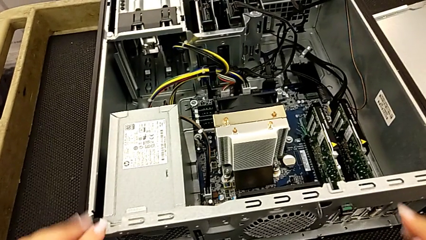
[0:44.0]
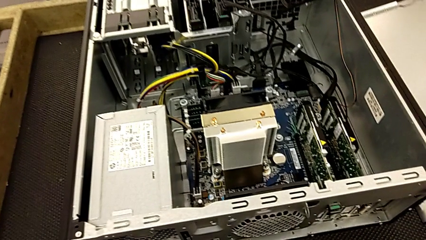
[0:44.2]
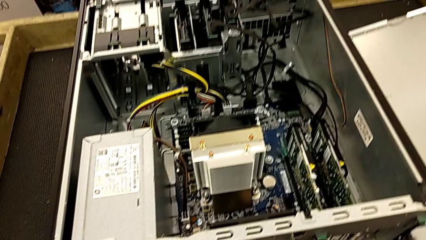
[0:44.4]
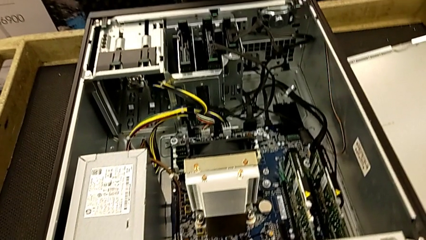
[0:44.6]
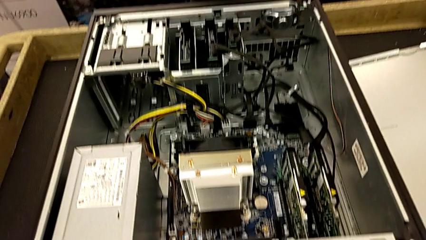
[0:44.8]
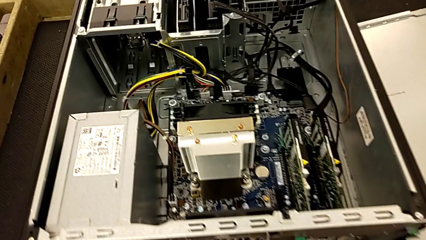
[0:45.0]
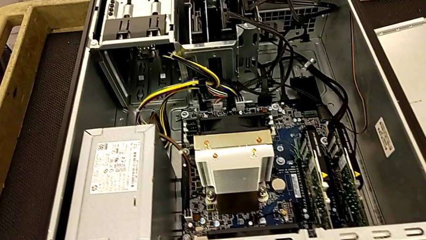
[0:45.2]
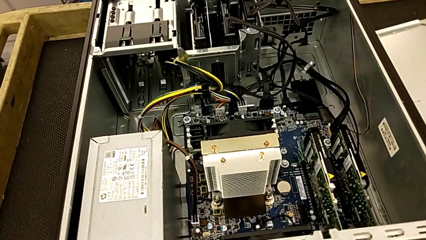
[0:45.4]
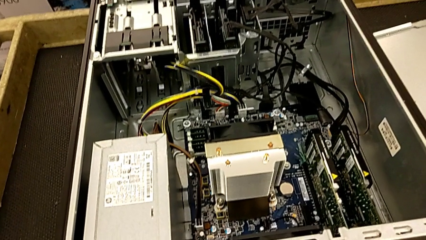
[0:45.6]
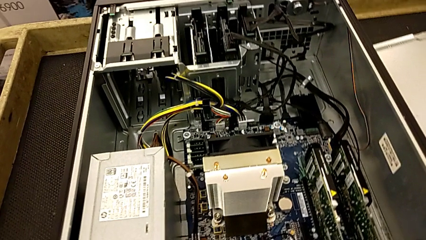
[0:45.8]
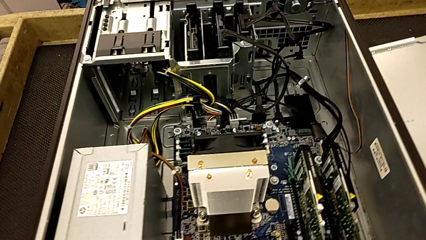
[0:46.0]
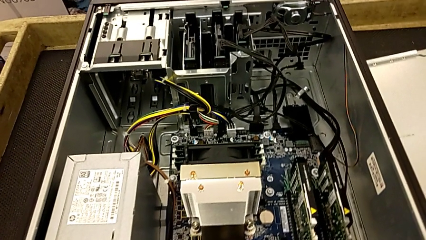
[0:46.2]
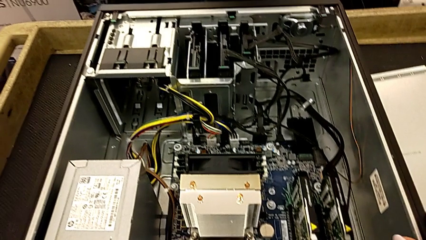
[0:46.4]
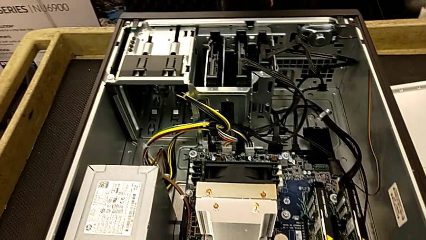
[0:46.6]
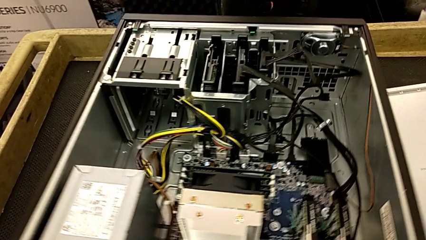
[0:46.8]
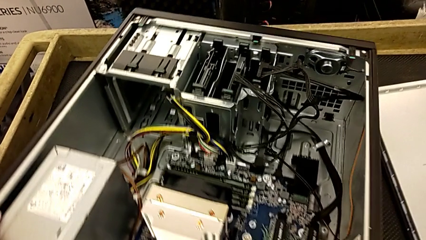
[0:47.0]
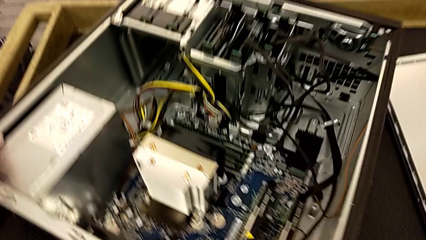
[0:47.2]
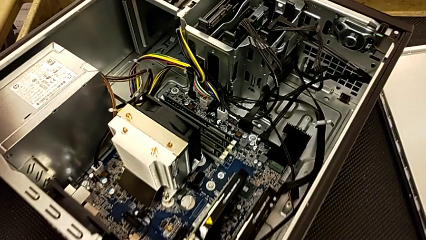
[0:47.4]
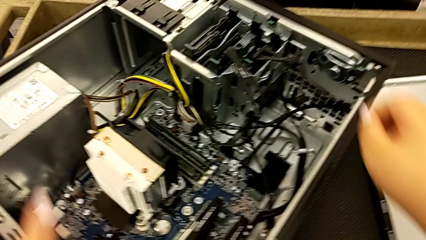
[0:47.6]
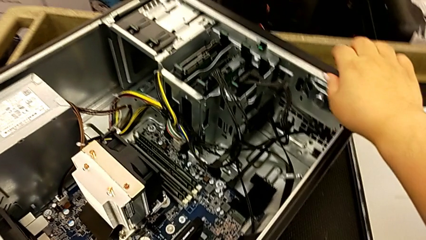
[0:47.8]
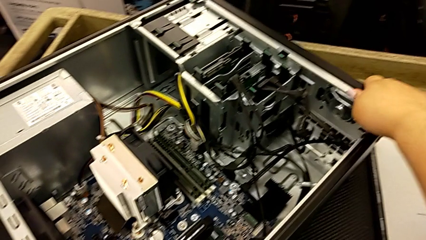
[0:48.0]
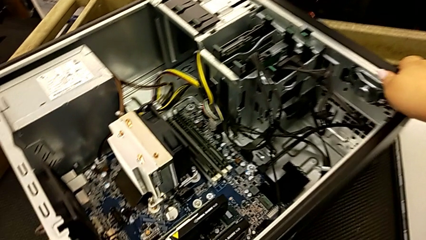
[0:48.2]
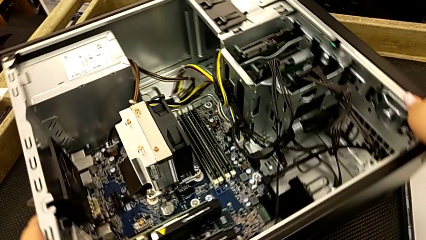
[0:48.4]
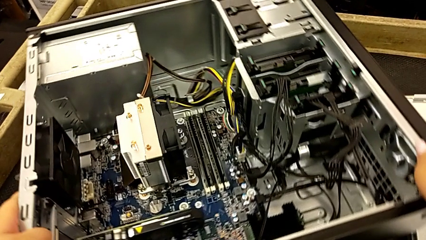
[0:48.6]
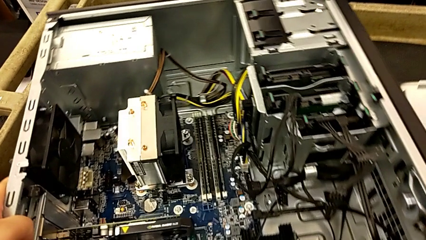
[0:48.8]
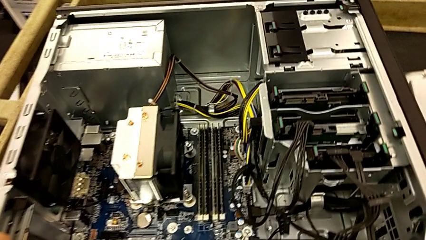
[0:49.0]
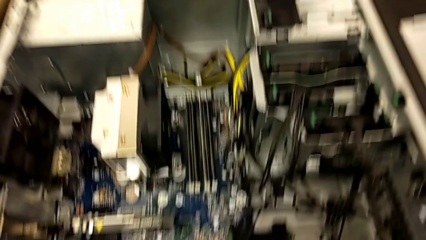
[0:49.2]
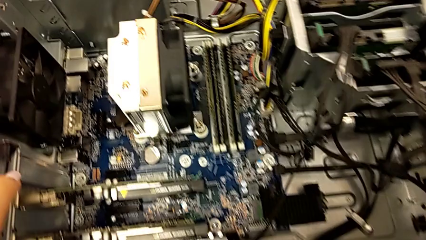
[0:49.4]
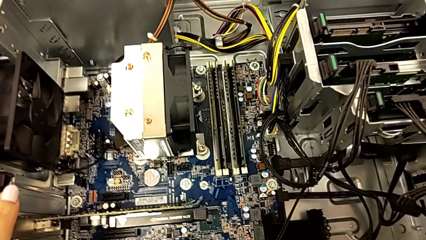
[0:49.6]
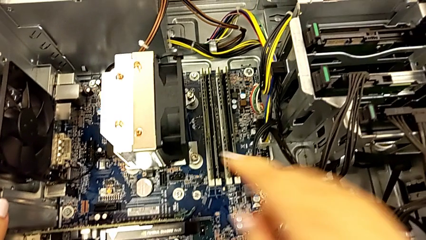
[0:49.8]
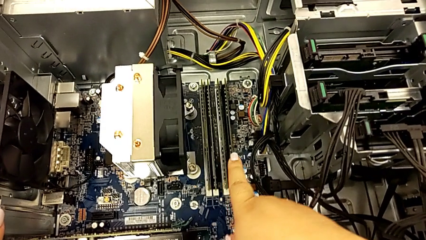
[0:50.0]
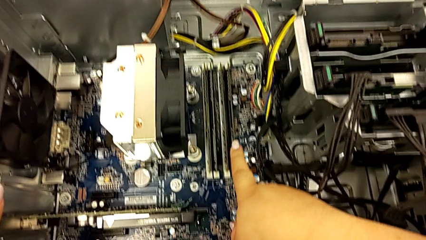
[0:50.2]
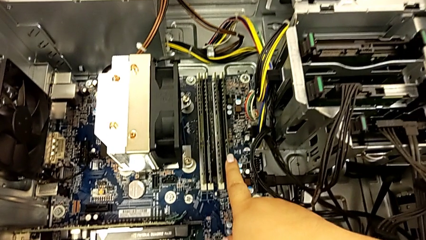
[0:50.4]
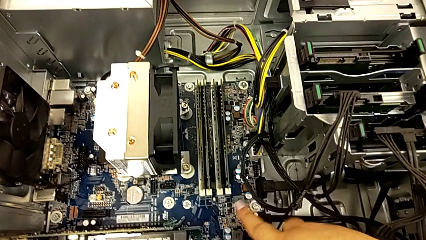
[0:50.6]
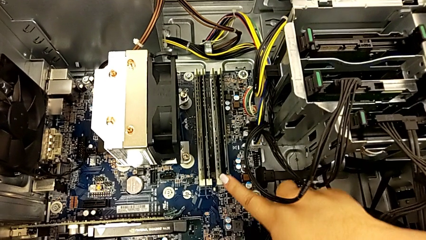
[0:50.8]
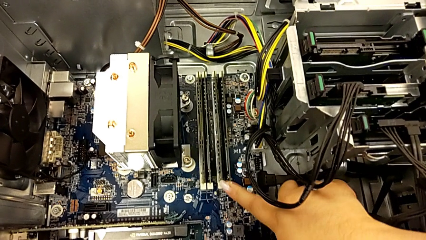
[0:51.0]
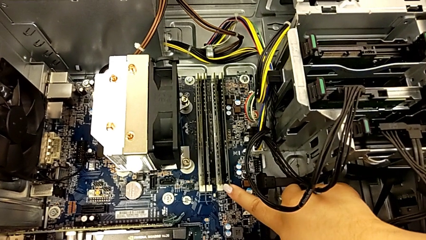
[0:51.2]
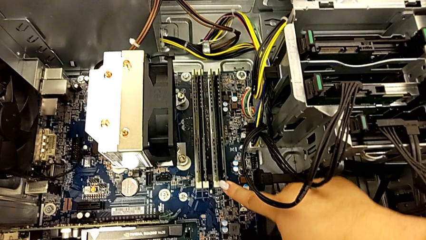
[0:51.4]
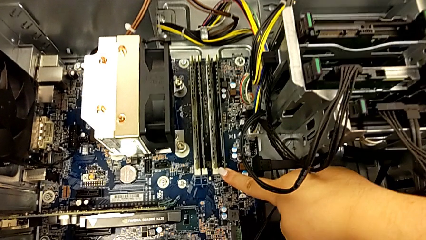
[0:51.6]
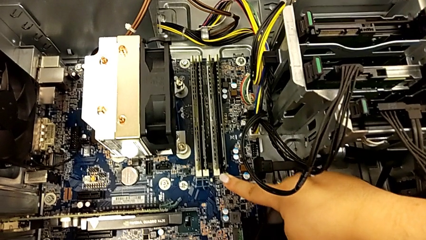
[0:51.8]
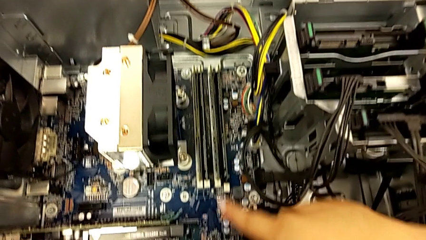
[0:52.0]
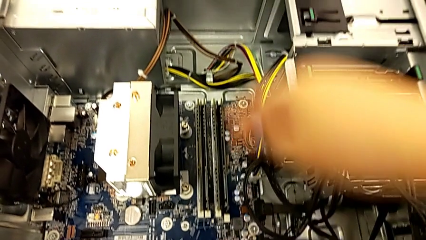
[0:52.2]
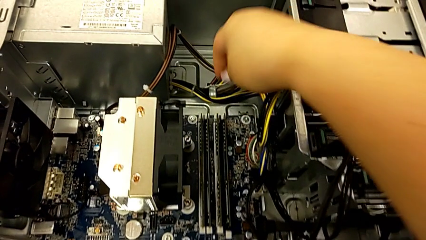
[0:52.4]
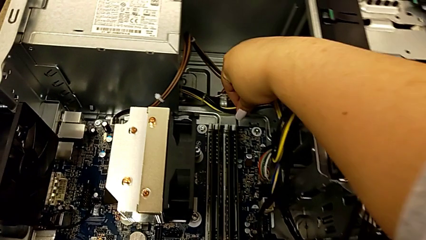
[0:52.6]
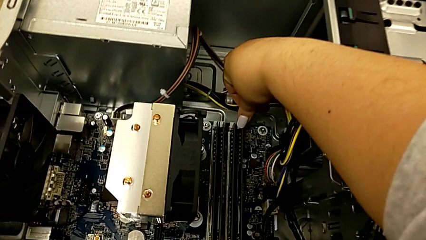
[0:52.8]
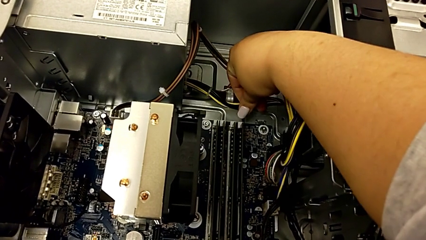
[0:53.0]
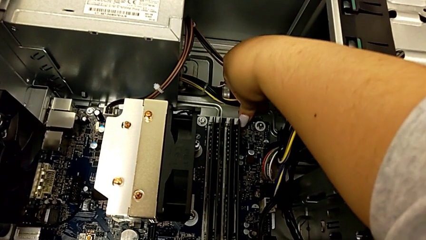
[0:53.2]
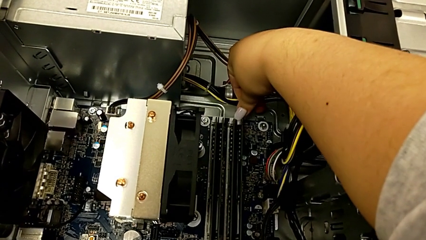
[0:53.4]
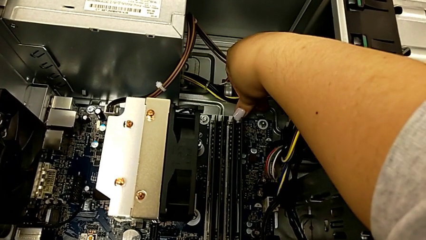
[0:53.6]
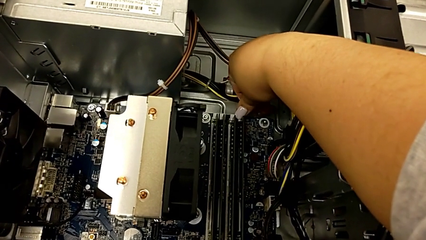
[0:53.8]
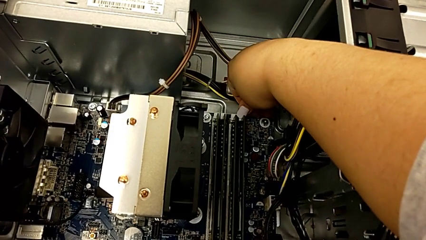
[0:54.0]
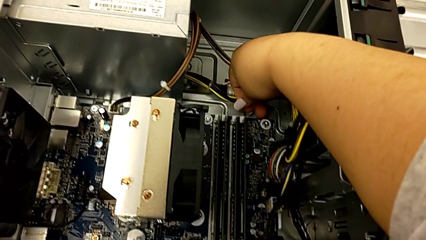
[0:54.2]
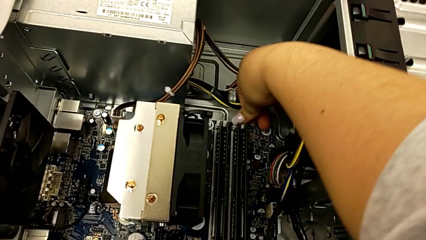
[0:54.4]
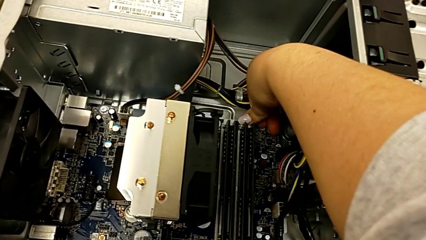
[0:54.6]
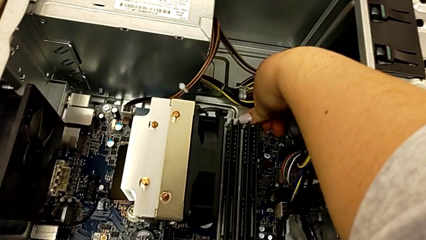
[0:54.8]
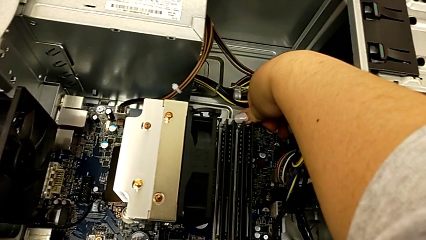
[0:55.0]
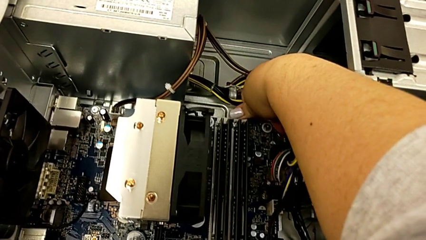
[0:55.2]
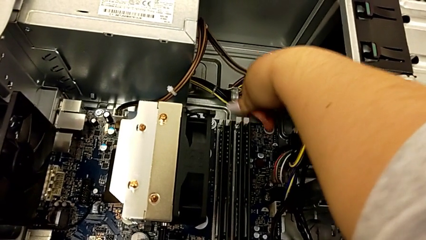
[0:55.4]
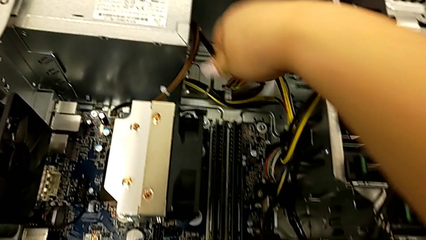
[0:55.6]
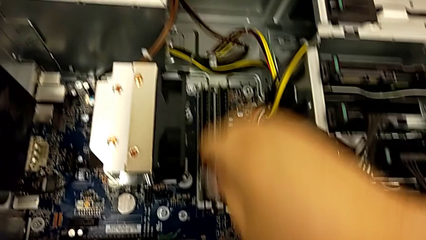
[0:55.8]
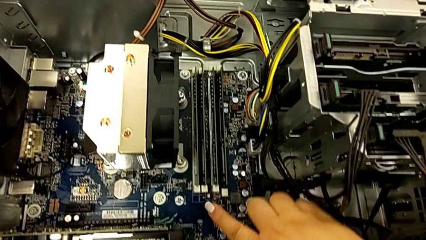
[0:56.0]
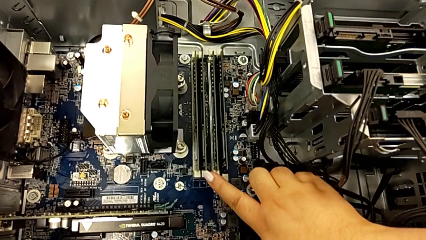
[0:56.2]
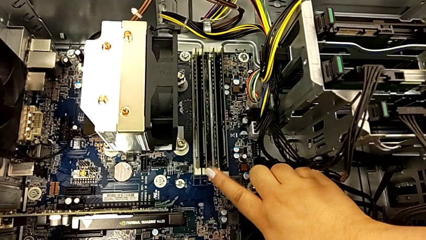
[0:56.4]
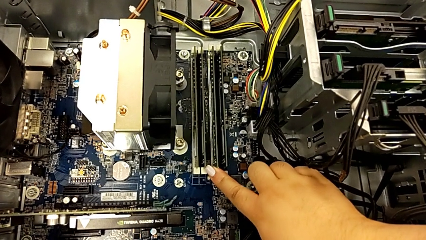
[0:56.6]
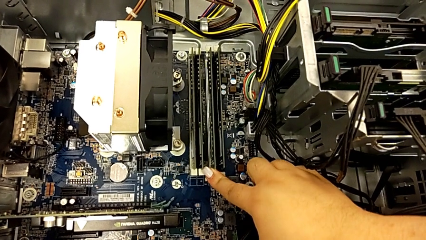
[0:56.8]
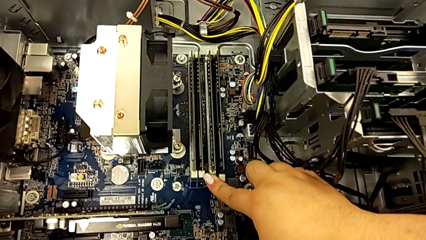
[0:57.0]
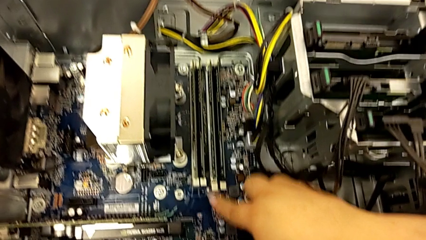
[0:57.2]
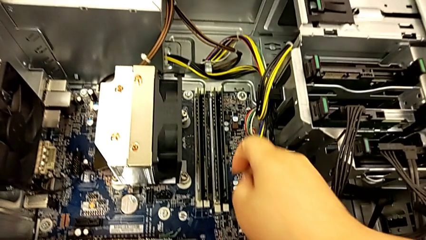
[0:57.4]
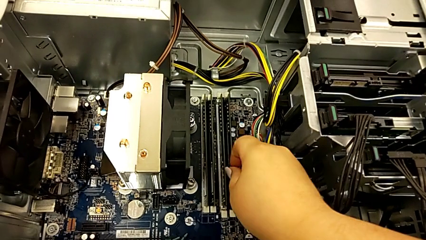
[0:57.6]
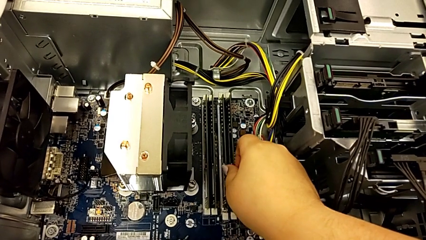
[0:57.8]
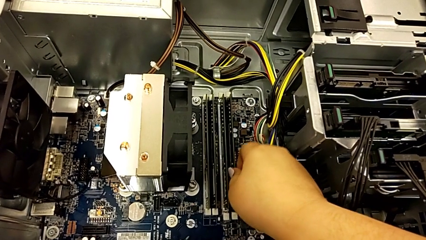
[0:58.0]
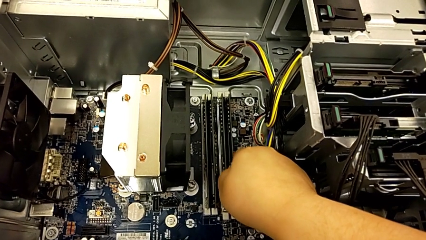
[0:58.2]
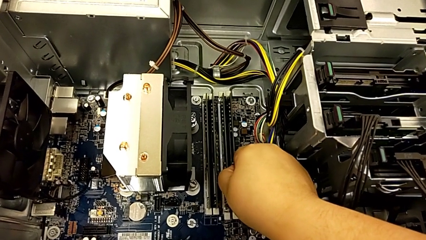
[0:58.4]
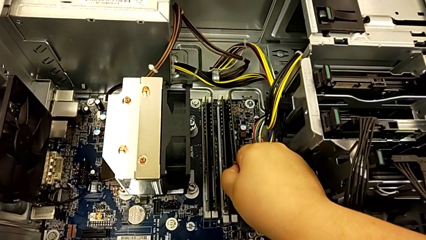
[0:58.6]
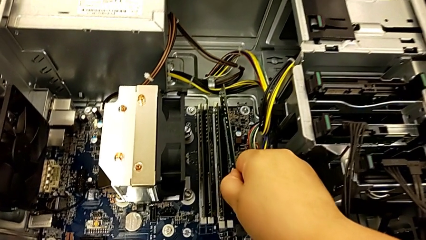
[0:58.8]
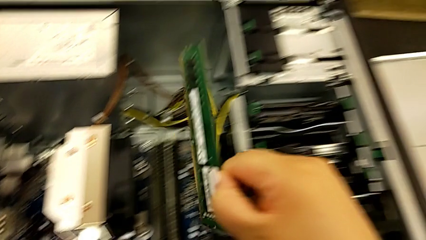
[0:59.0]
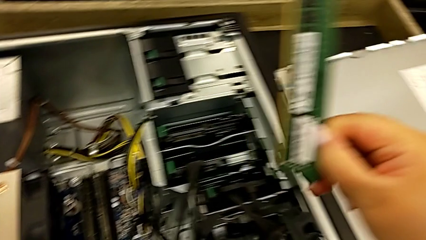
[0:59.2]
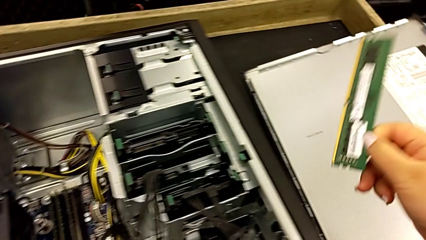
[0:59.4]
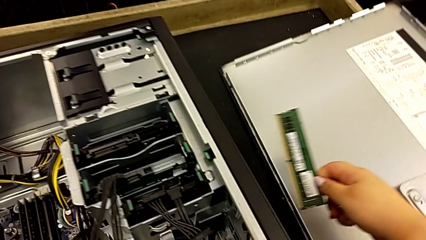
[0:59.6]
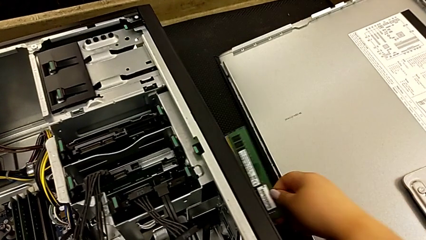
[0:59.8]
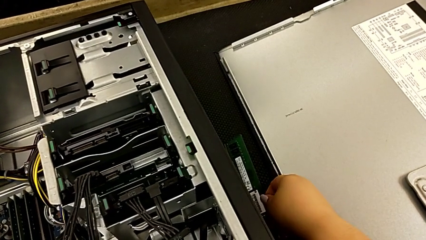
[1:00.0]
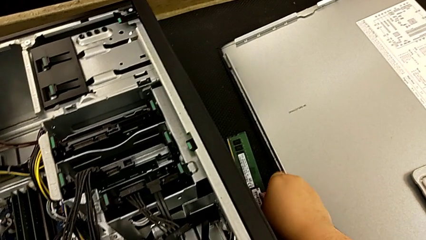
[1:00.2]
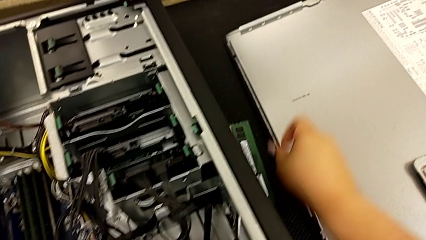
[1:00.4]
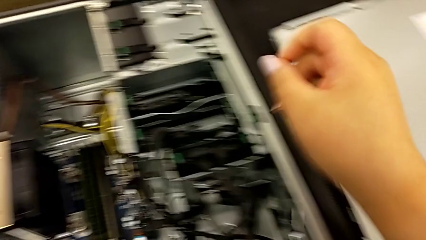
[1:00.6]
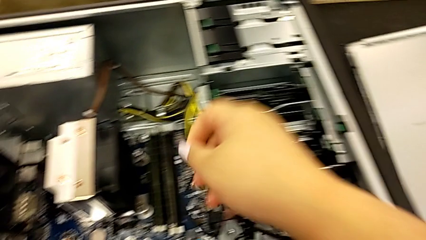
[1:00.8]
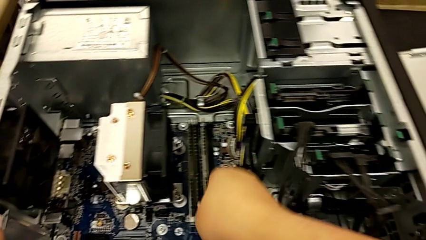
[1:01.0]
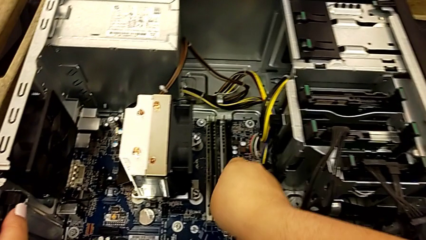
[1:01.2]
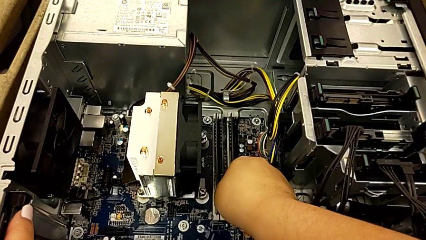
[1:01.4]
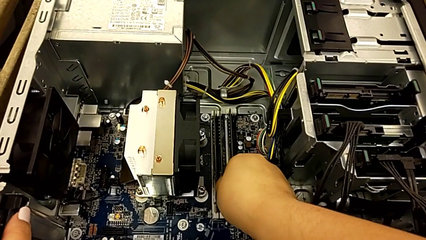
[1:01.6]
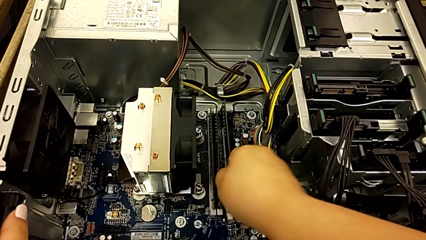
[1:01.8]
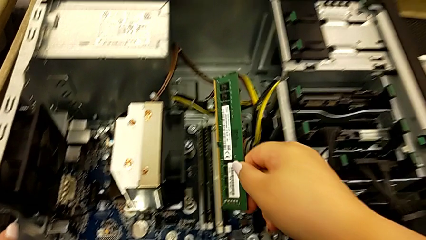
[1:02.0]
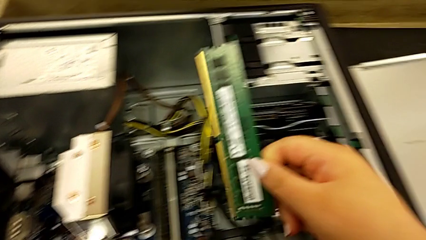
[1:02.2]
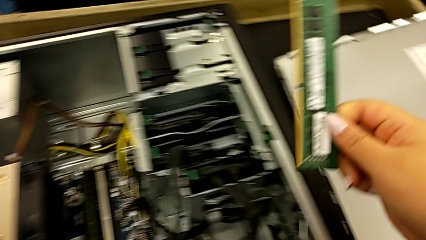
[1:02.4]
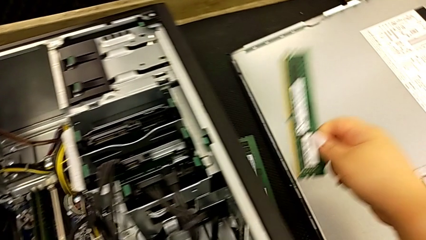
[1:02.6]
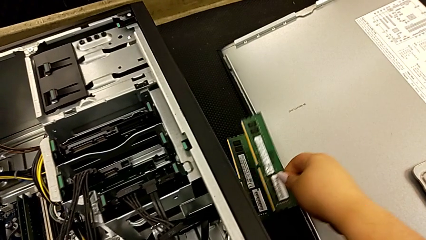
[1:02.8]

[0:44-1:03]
The camera wearer is removing the RAM sticks from the computer tower. They rotate the computer tower, withdraw the RAM, withdraw the first RAM, place the RAM and withdraw the second RAM.
